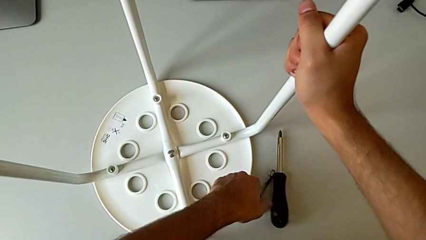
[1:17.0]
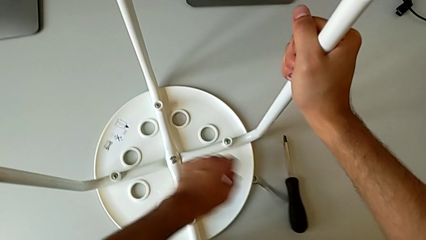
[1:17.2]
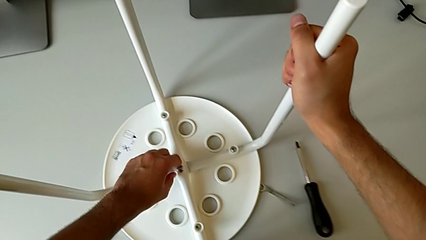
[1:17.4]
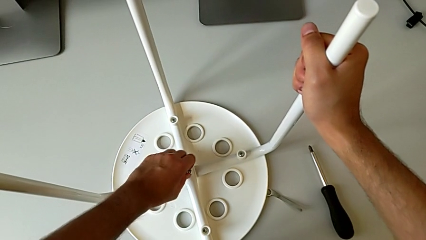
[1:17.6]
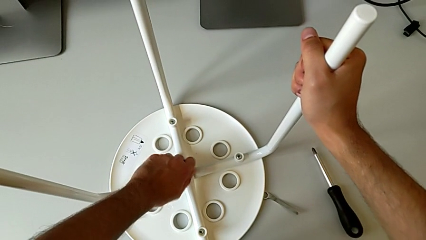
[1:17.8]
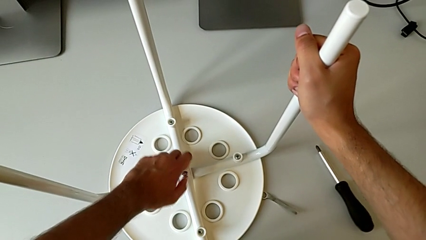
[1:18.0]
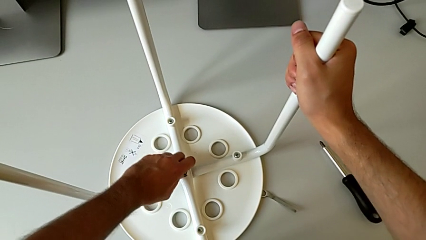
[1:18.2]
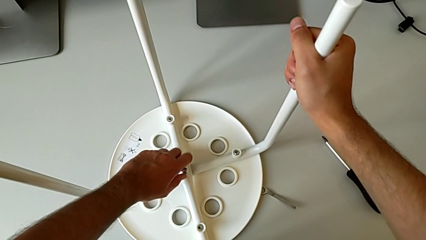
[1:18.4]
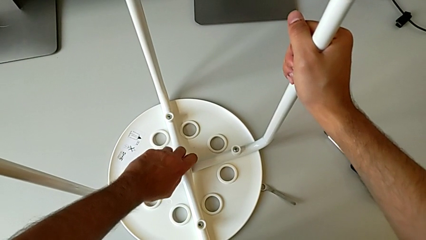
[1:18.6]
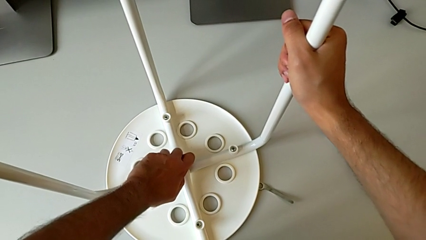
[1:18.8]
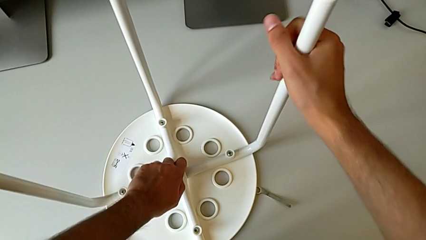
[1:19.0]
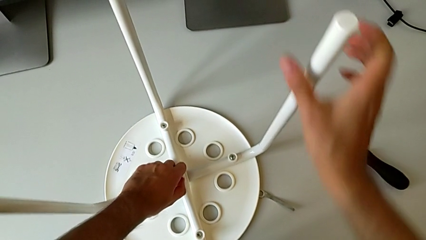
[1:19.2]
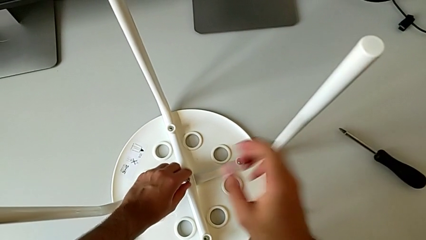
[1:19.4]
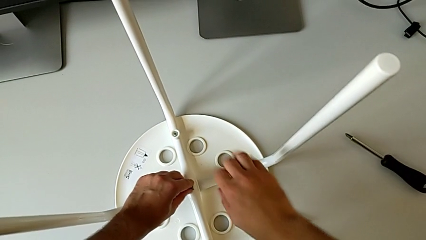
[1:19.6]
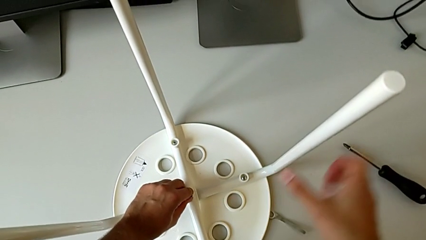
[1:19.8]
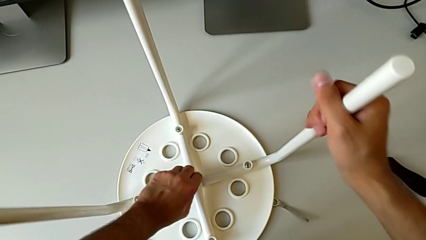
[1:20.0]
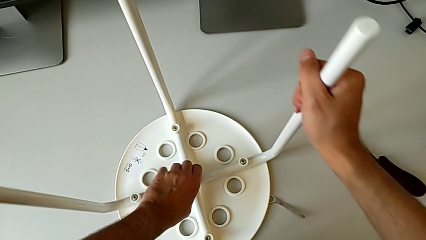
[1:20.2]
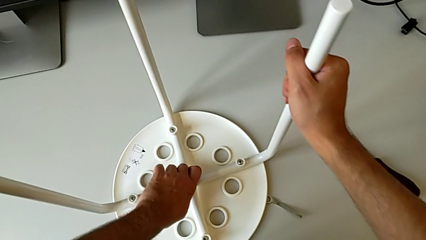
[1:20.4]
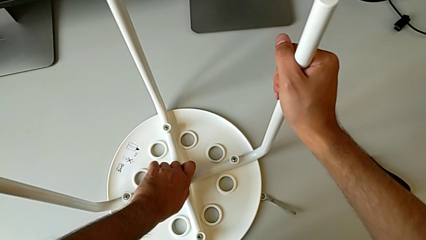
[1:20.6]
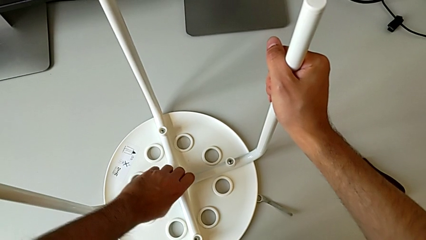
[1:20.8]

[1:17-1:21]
The camera wearer is removing the screw from the center of the chair using a wrench. They place the hexagonal wrench and unscrew the hex nut.

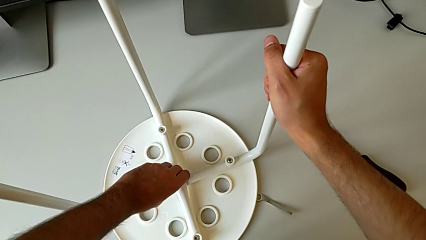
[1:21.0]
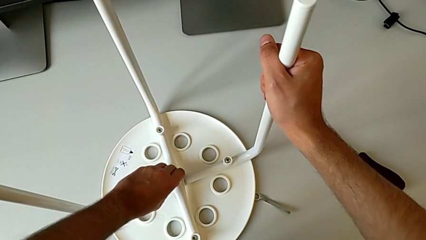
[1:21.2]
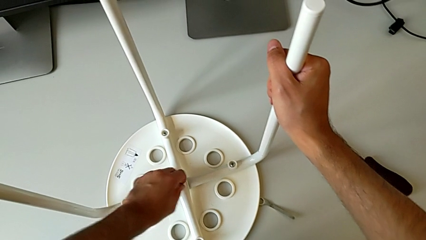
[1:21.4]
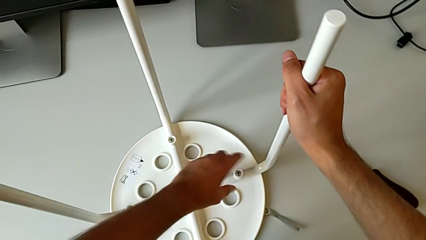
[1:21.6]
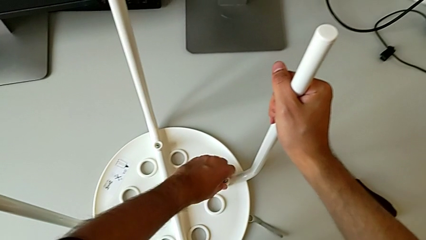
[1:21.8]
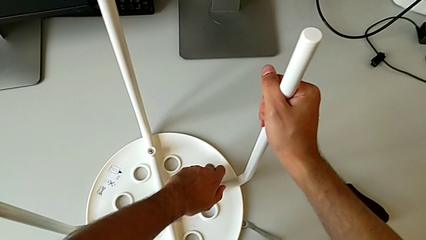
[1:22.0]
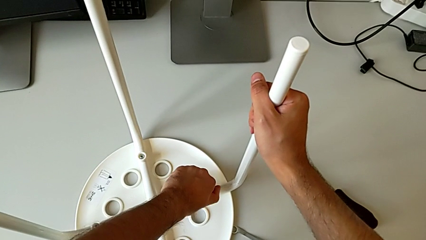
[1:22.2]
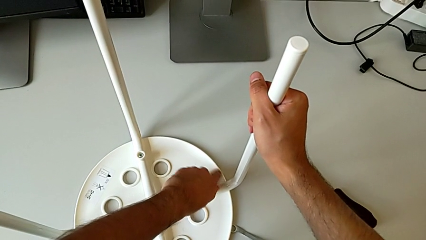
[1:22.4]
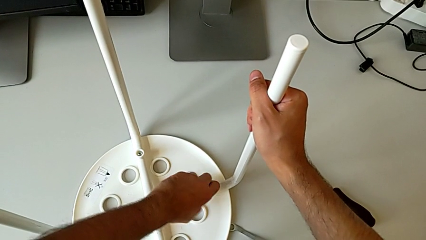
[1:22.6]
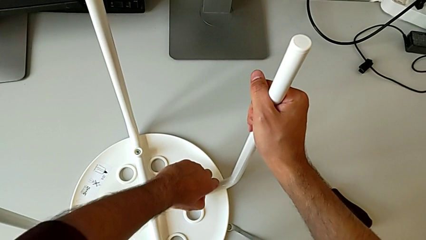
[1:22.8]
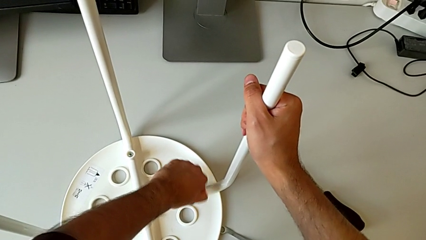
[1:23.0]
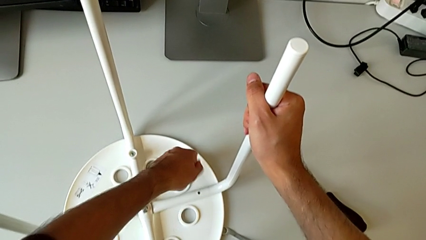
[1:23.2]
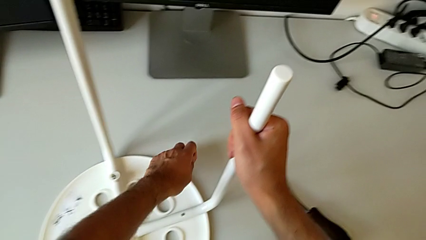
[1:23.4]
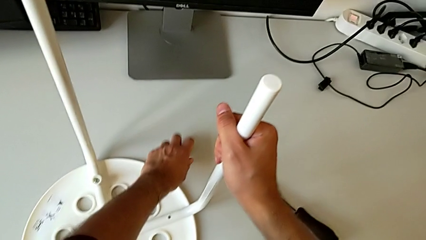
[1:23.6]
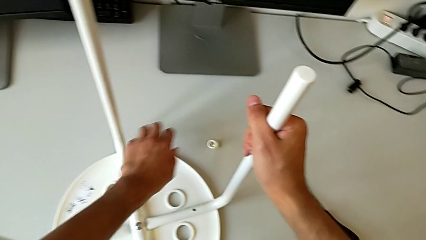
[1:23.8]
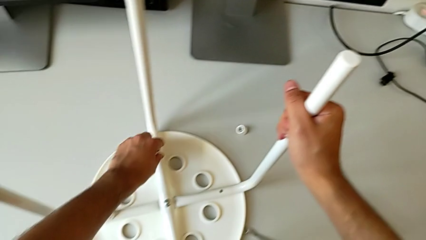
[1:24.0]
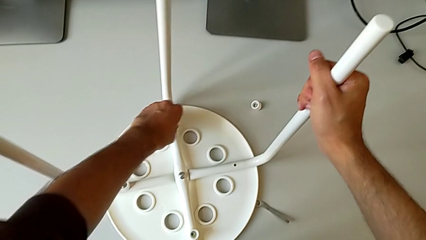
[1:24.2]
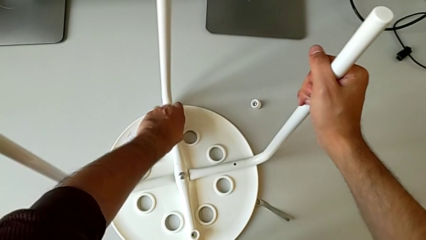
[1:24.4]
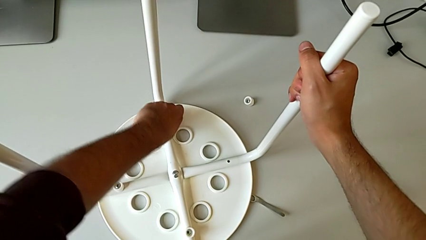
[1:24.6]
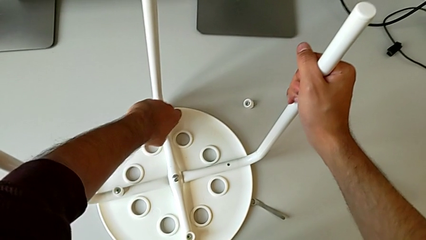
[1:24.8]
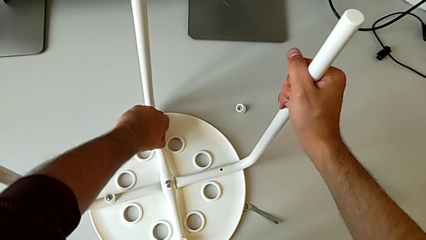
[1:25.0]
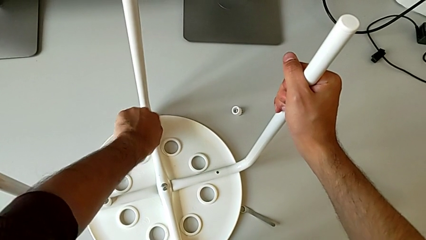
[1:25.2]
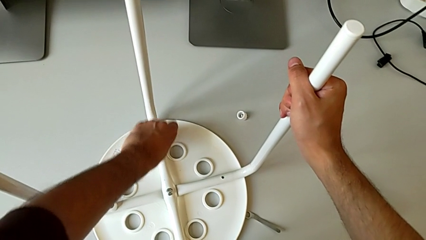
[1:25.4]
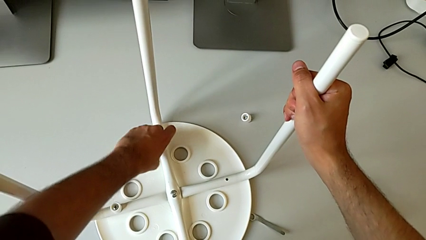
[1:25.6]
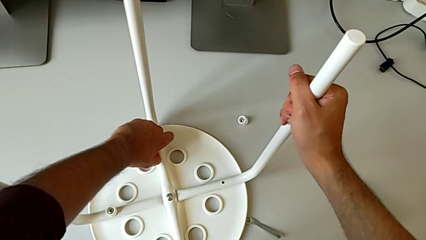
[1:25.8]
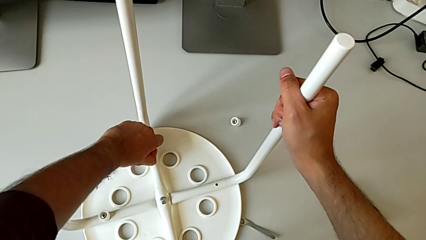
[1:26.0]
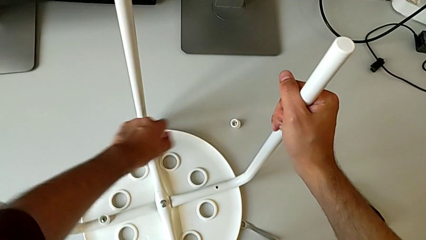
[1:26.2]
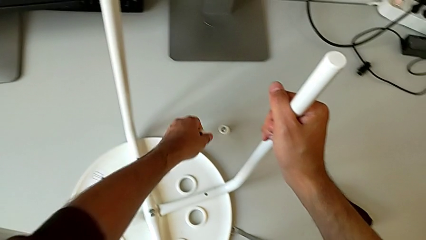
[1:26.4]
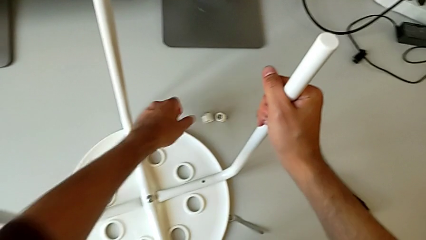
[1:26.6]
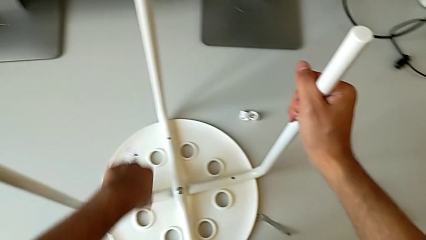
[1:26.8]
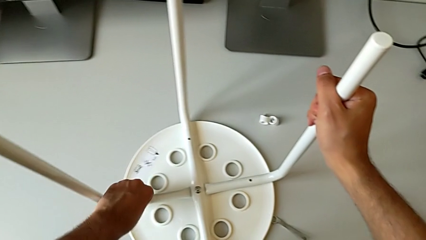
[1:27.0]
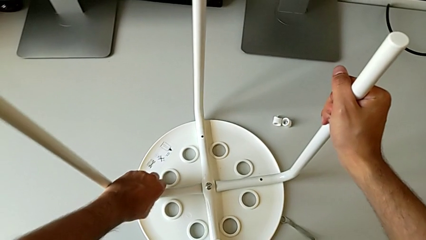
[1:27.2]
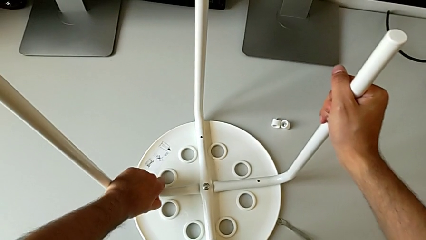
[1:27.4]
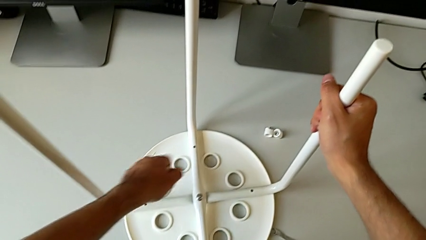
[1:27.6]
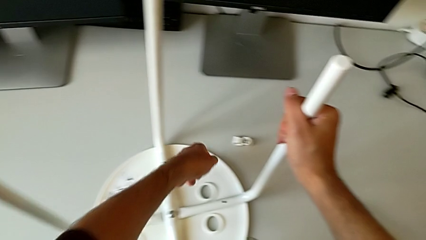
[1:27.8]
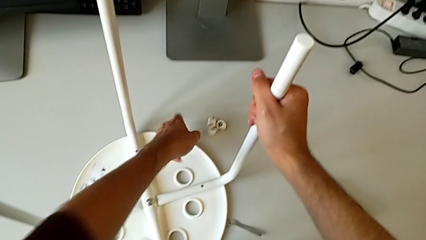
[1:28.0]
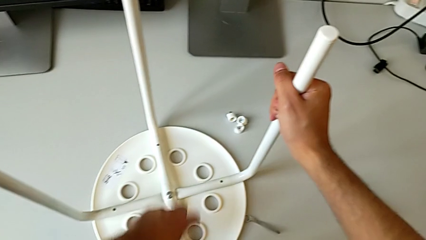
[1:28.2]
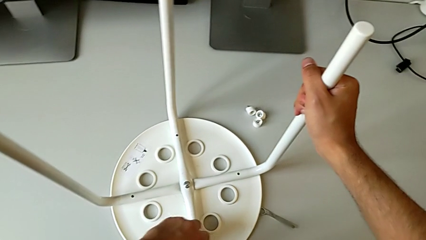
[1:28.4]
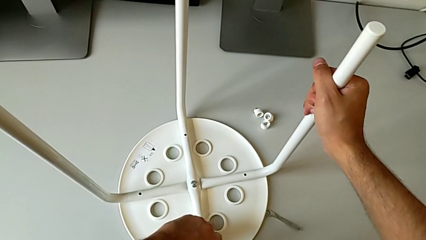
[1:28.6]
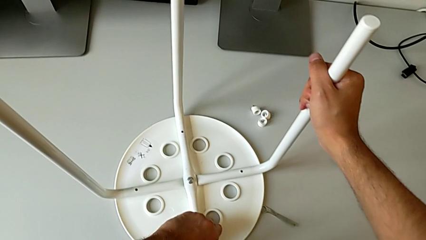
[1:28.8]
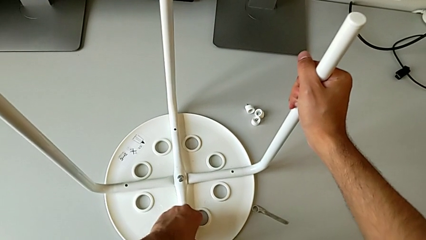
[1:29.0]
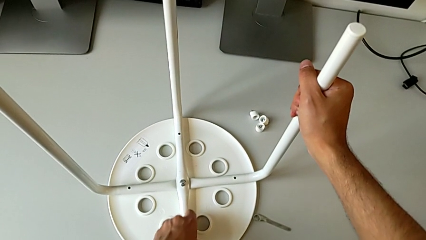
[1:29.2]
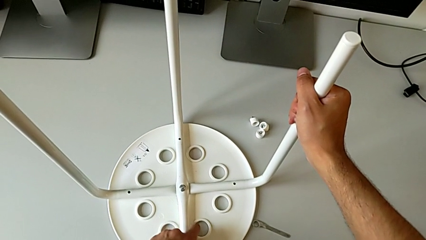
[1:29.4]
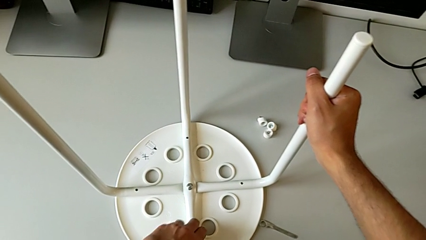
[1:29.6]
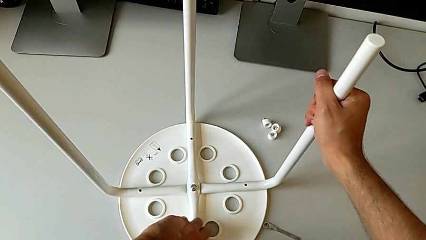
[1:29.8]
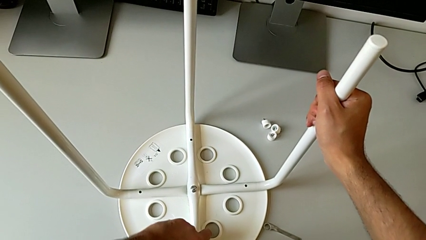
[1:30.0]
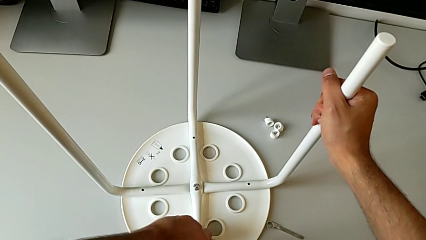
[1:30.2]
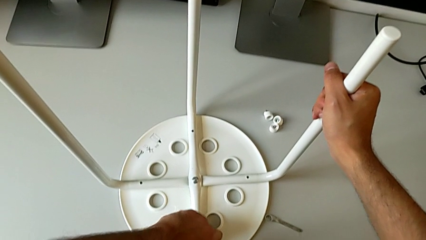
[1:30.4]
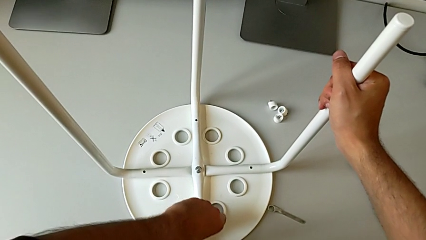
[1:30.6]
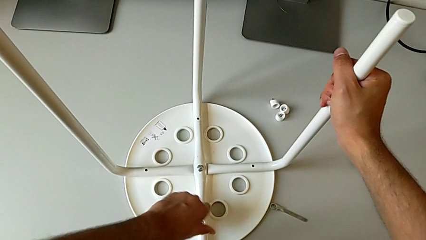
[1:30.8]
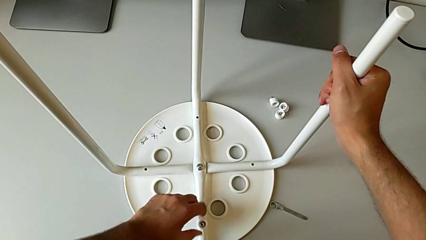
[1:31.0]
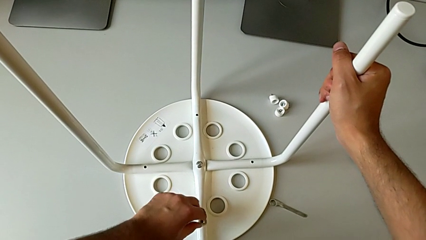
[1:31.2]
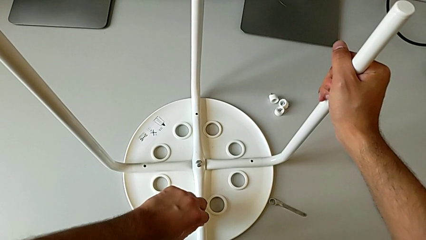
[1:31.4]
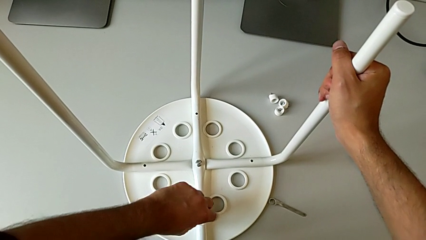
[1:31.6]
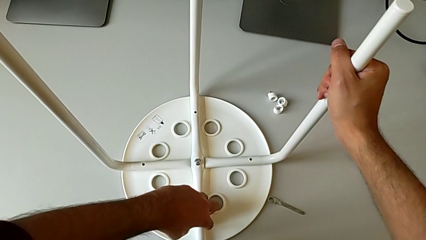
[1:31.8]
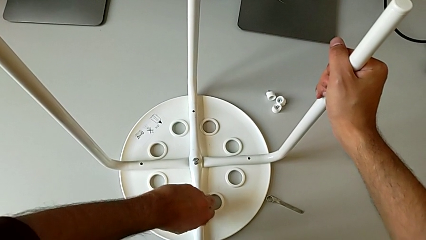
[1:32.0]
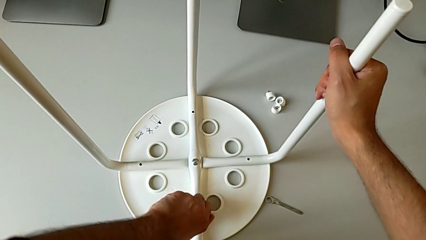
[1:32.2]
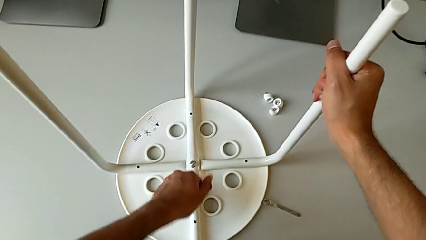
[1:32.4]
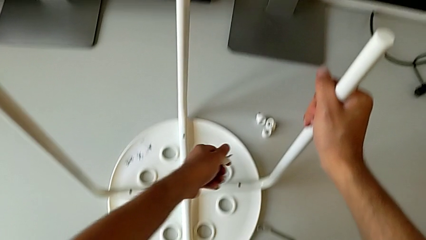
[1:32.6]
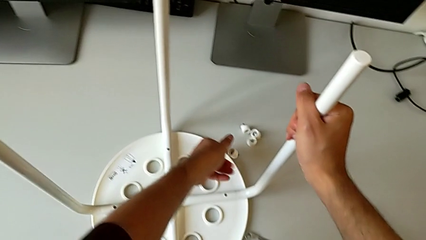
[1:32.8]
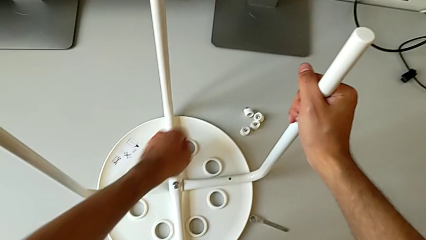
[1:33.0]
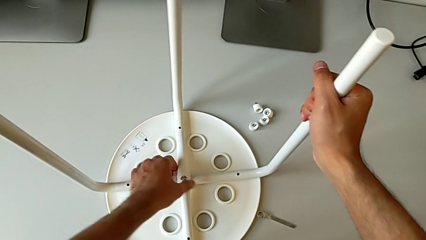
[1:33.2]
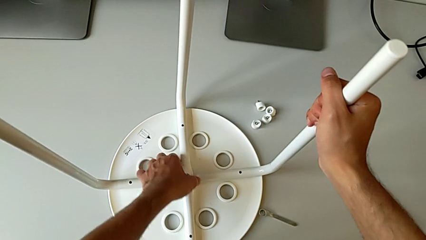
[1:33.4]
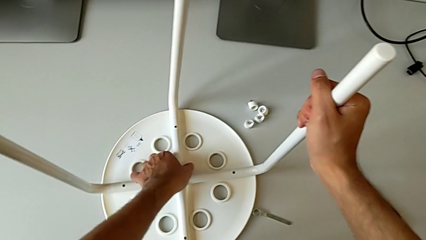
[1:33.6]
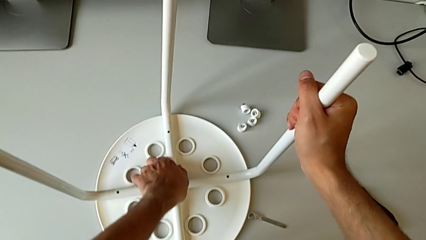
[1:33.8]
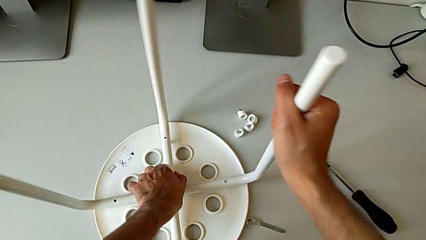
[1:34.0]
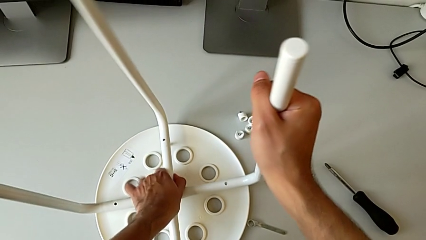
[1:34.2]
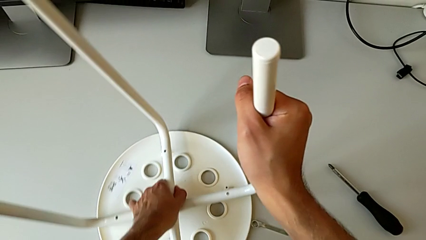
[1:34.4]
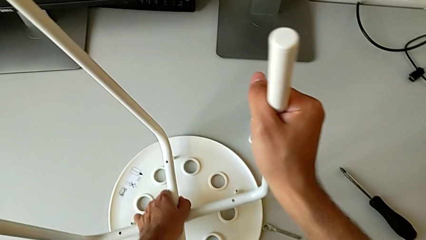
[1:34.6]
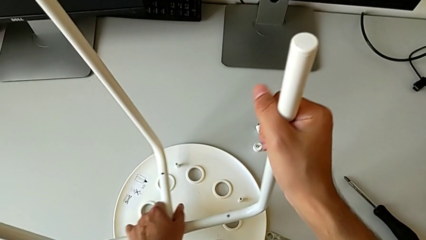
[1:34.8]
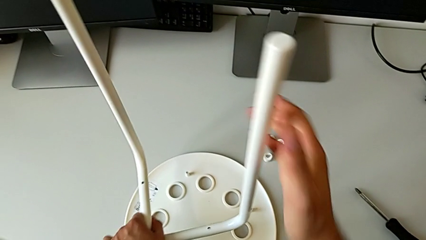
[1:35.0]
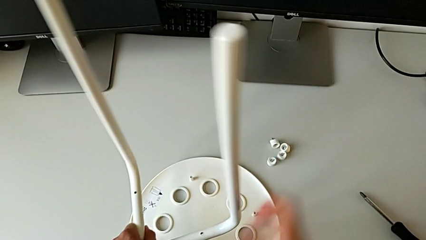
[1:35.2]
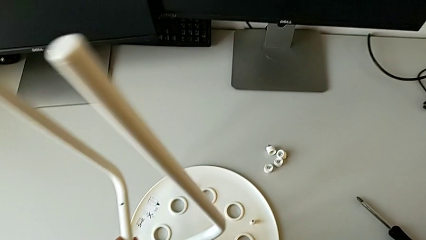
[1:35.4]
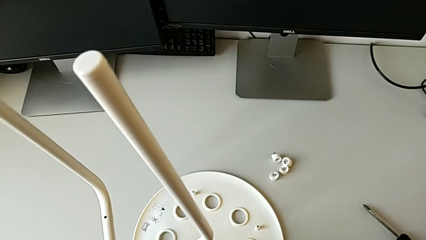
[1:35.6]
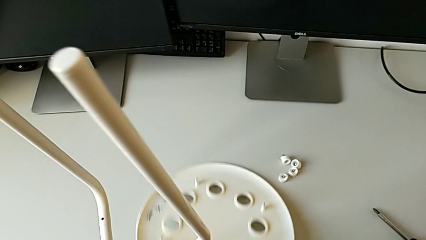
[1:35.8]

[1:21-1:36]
The camera wearer is removing all the screws. They disassemble the washer, place it, disassemble it, place it, disassemble it, place it, unscrew it, disassemble it, place it and disassemble the leg.
